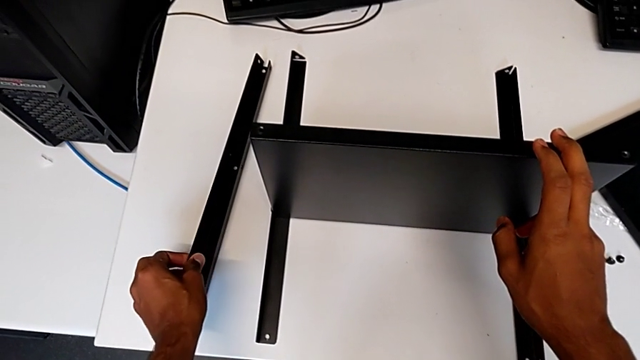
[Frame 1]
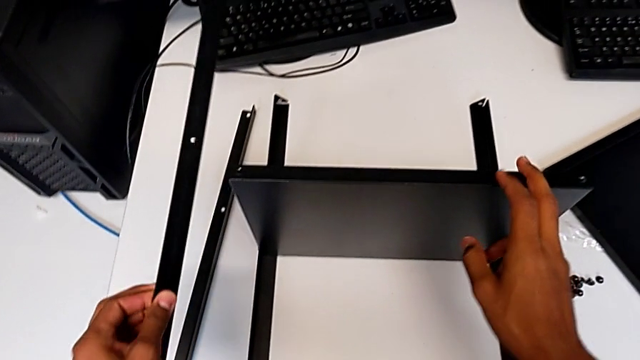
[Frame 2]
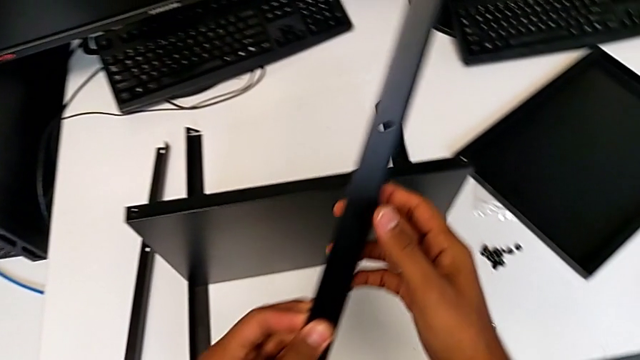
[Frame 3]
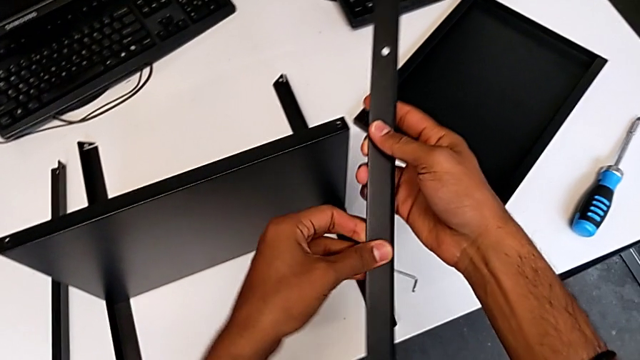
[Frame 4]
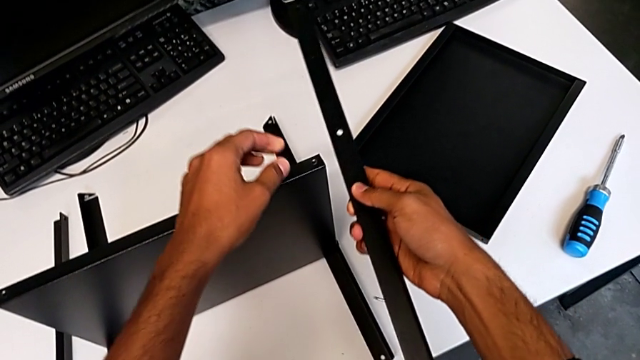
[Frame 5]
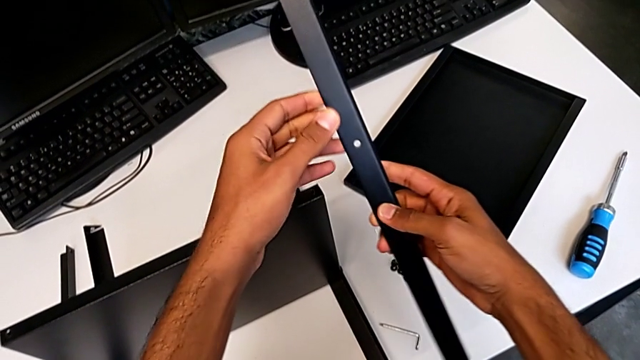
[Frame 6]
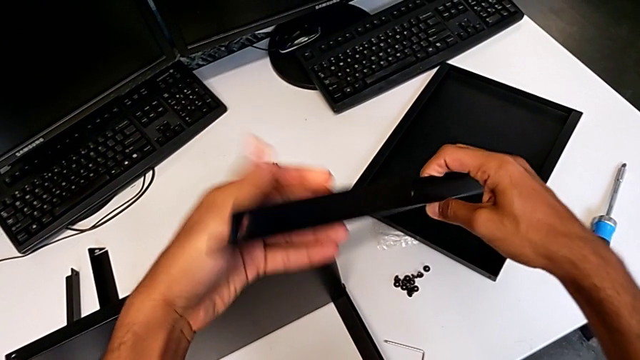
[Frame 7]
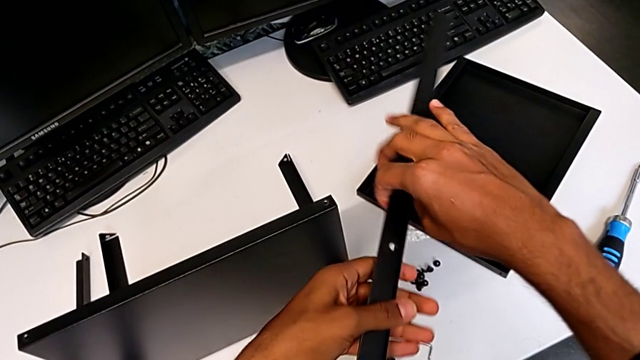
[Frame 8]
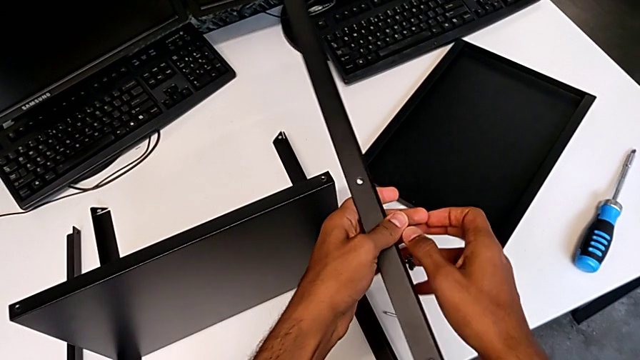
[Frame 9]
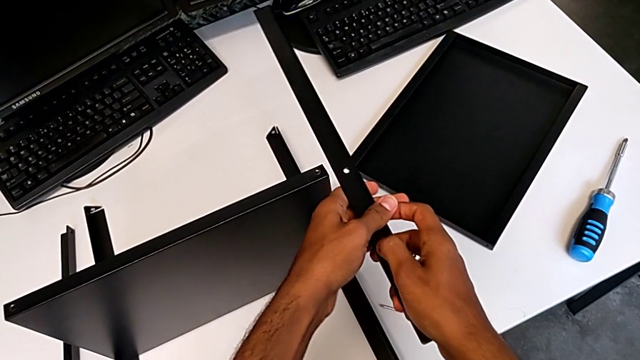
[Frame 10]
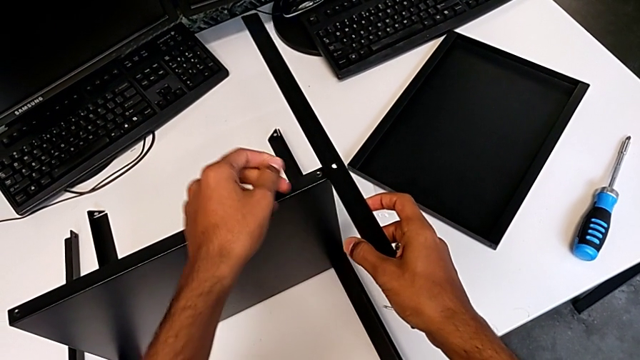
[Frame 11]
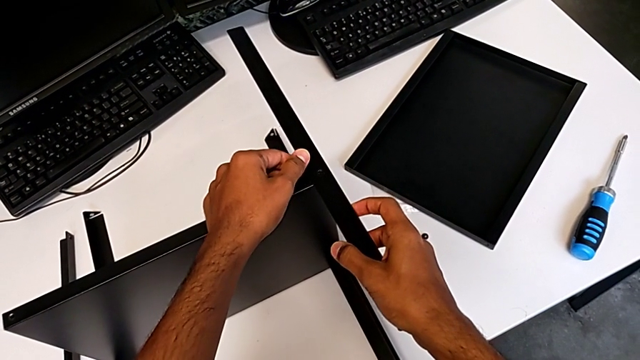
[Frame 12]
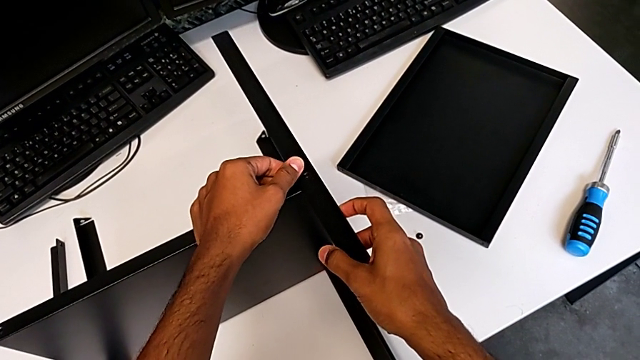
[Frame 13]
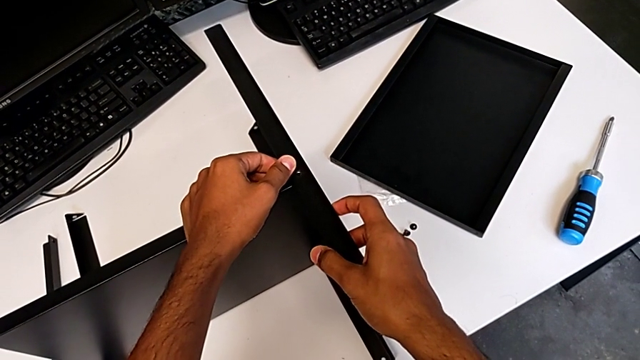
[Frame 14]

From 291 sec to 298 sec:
The camera wearer is placing the shelf and the third leg together. They keep placing the third leg.

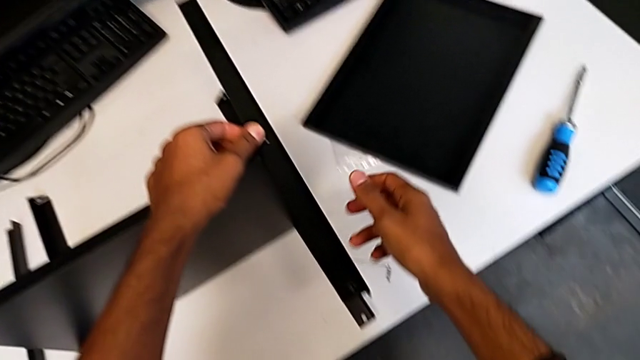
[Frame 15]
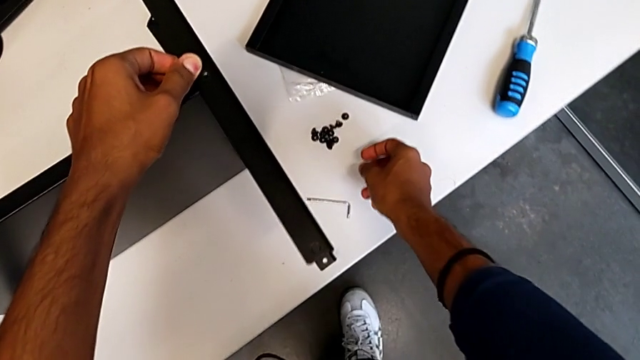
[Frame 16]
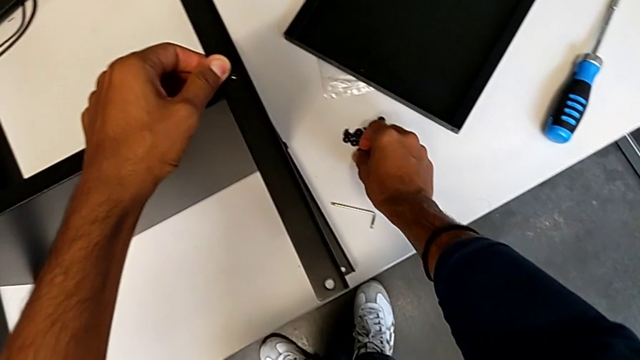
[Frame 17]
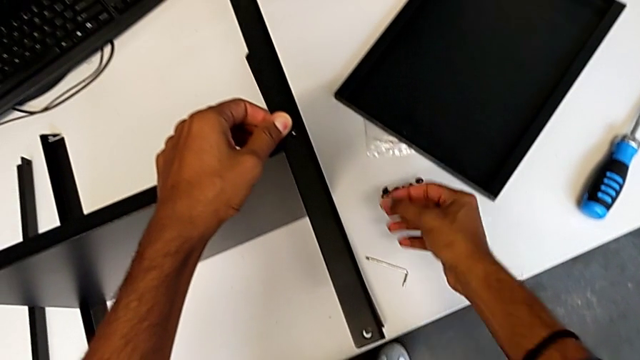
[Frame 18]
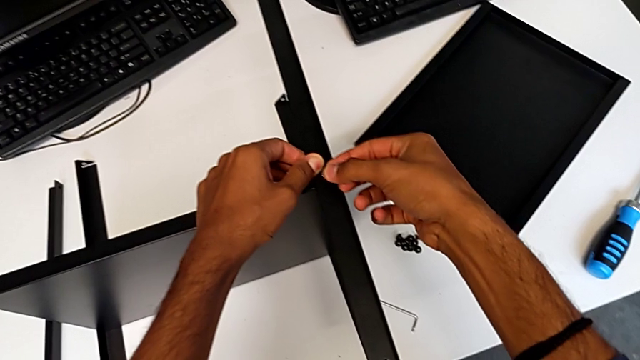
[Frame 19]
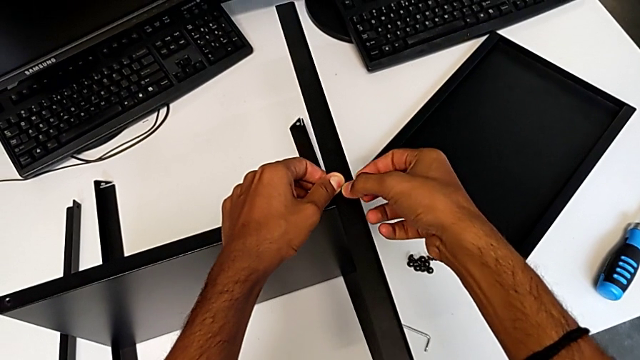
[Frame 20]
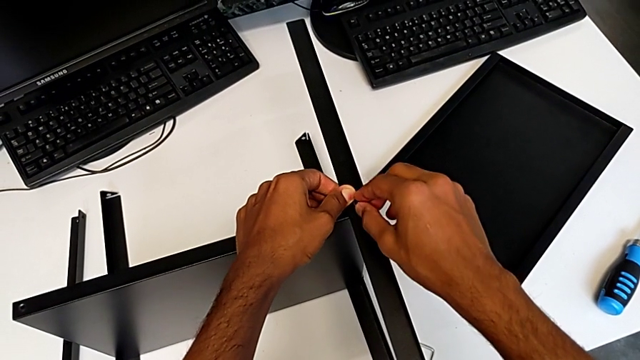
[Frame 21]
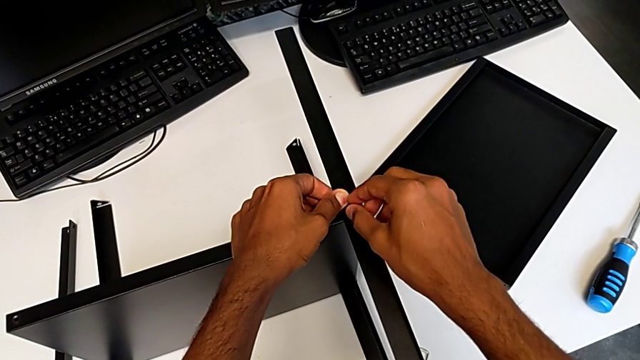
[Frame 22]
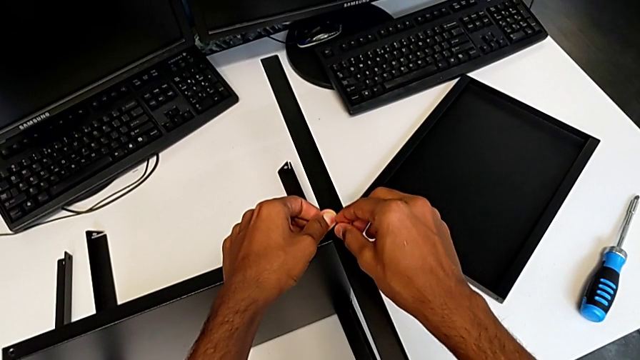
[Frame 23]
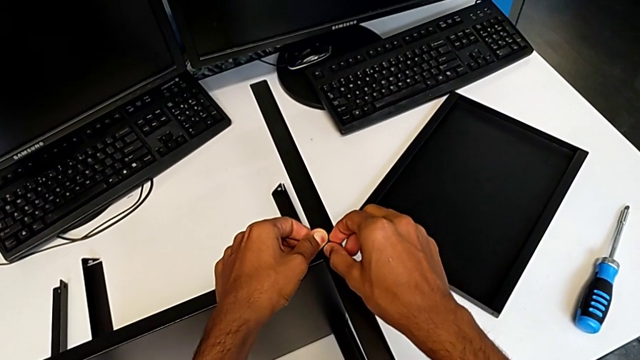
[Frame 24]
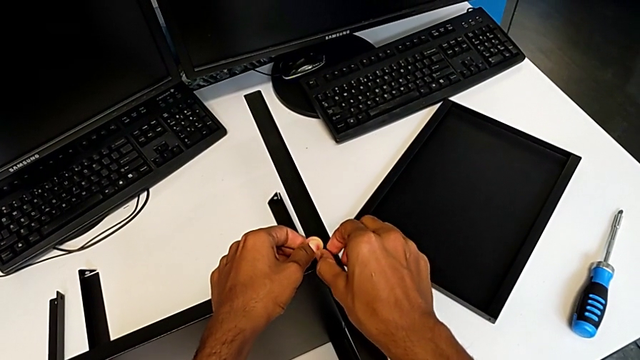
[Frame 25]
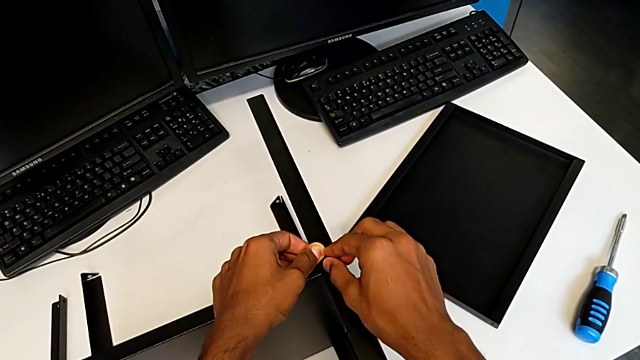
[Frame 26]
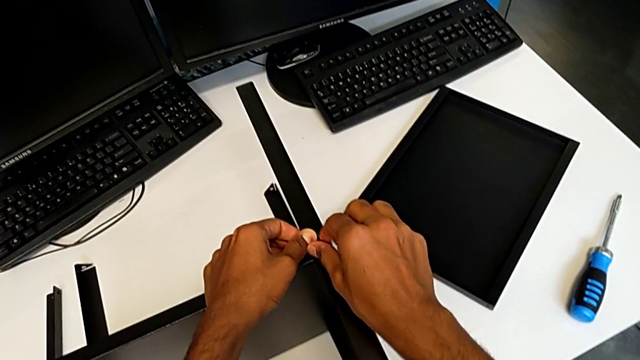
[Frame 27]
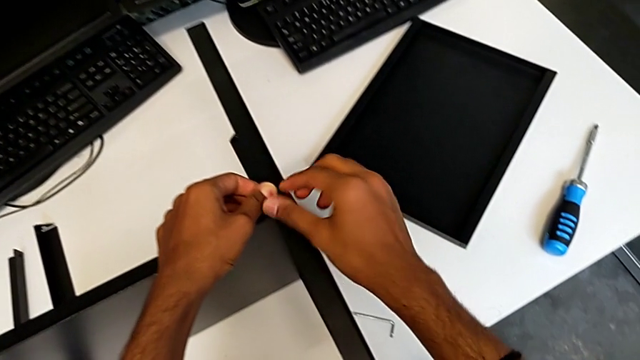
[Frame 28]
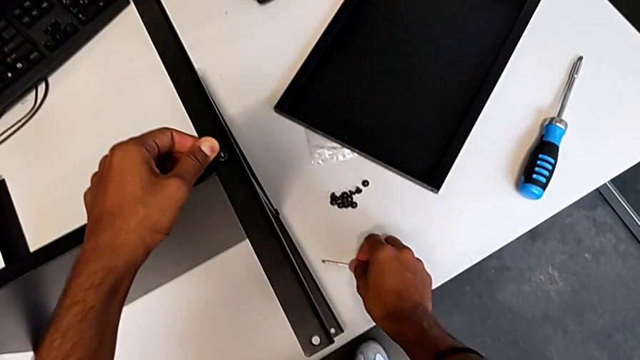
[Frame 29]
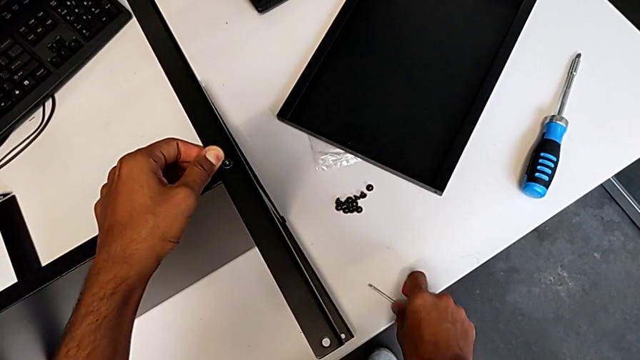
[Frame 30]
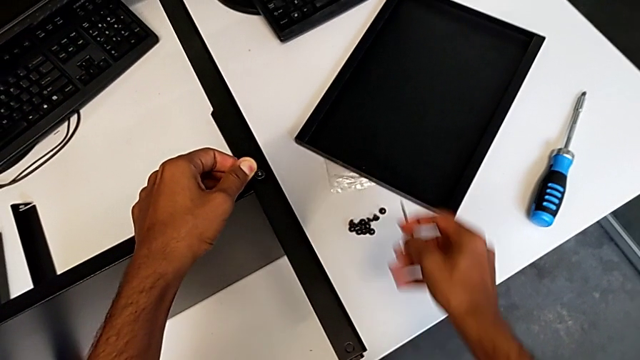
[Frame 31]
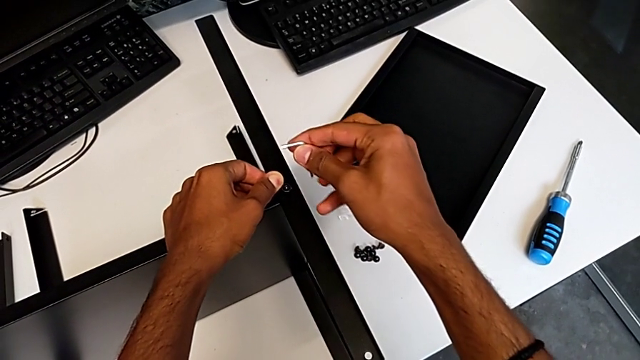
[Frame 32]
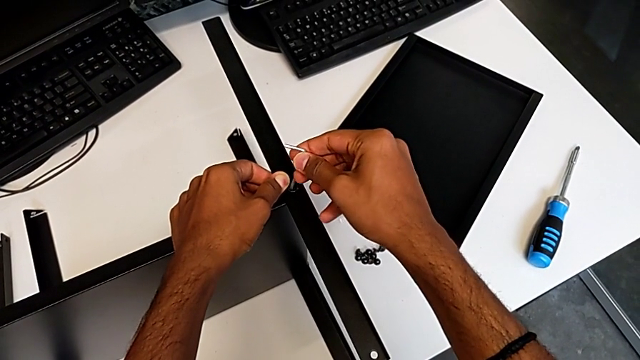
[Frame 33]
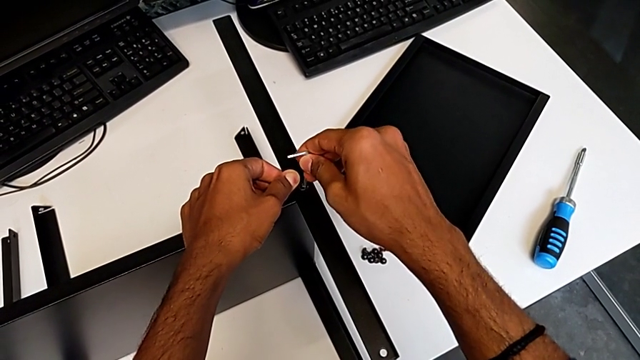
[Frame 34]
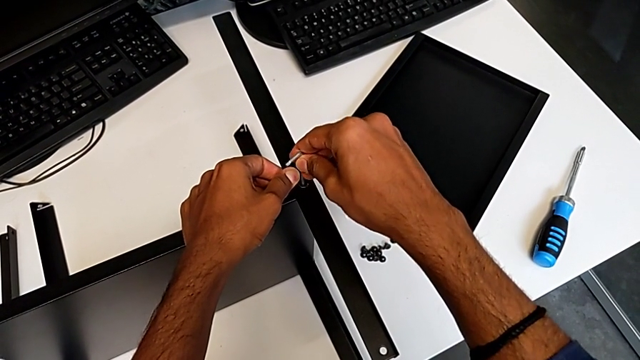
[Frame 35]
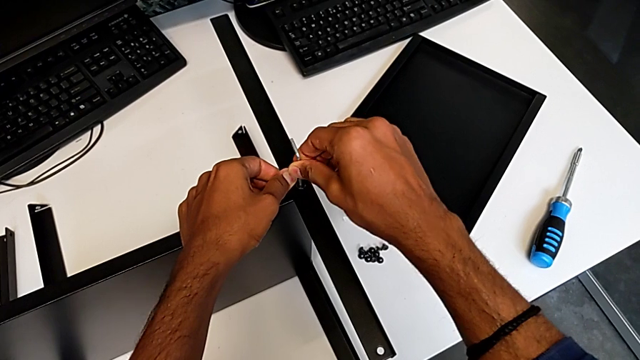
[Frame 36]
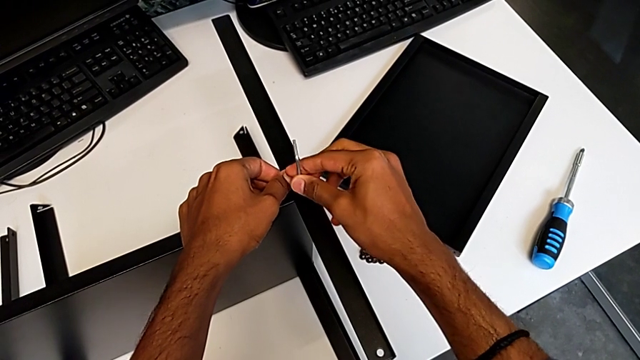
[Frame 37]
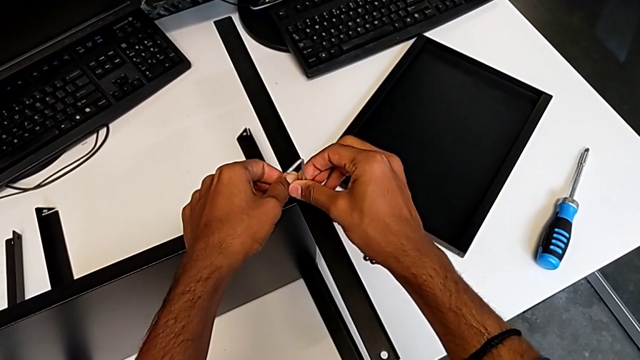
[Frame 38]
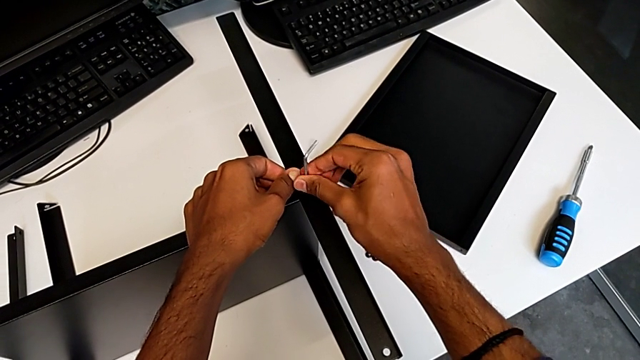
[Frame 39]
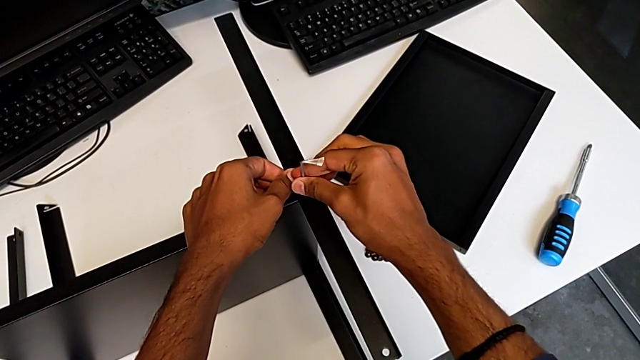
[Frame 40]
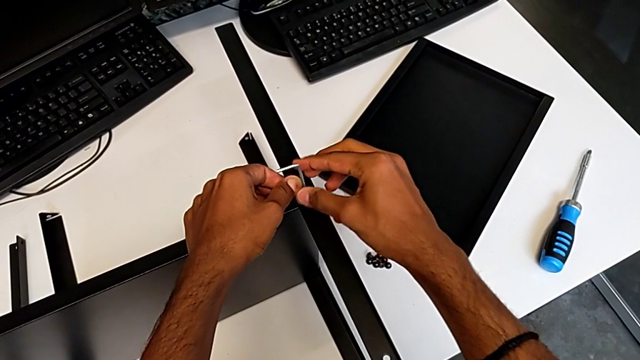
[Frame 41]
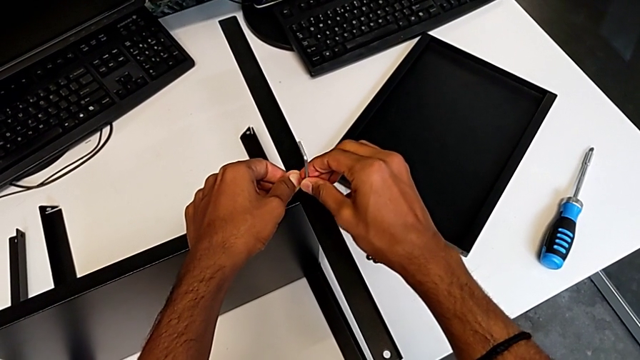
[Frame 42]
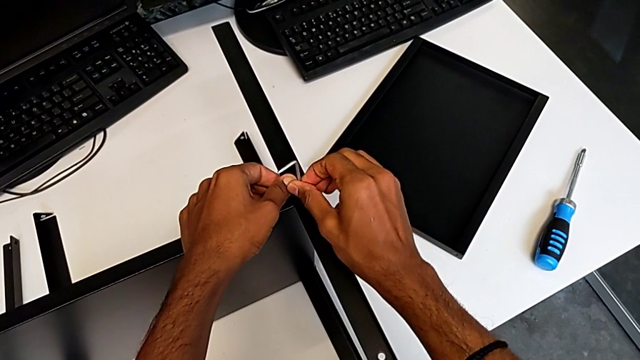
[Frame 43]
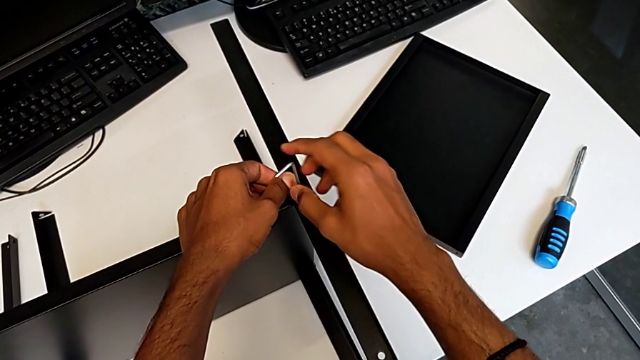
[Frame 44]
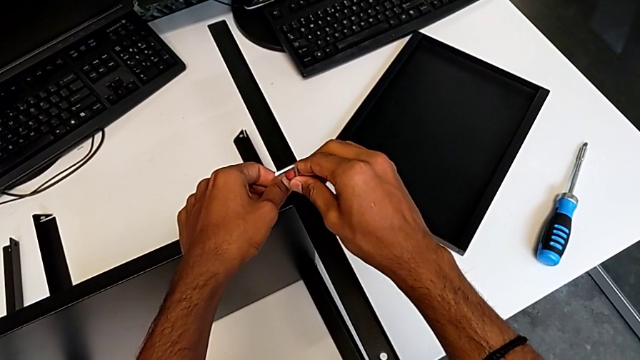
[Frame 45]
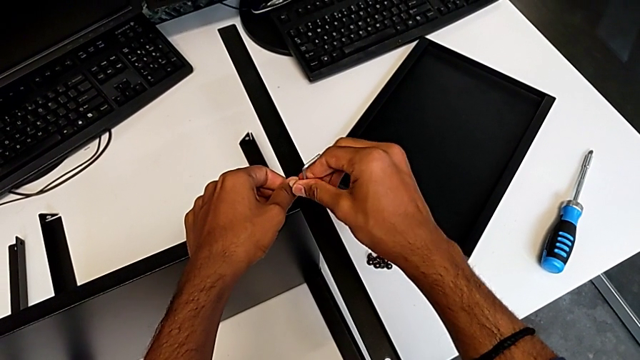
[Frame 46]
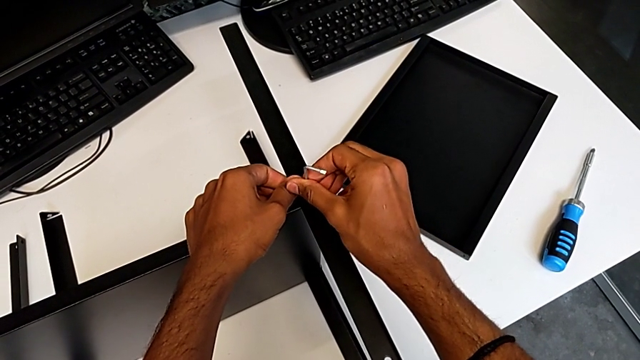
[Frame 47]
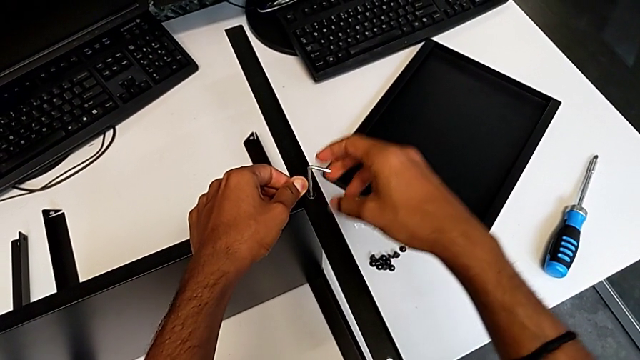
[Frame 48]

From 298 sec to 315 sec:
The camera wearer is screwing the third leg onto the shelf. They insert the fifth hex socket head and begin to screw it.
